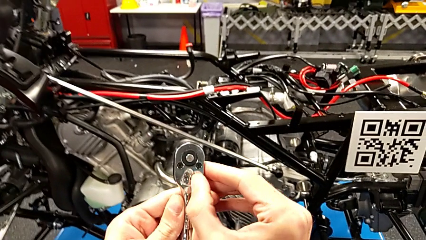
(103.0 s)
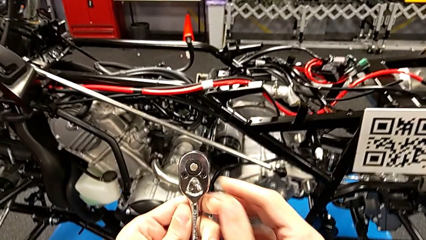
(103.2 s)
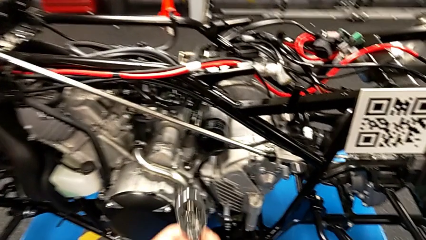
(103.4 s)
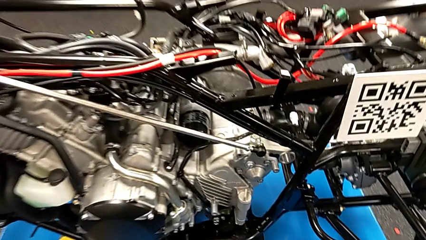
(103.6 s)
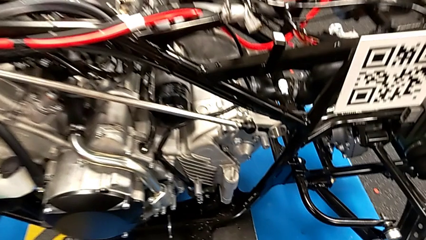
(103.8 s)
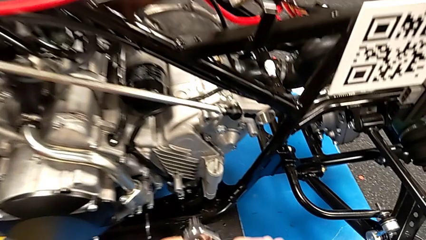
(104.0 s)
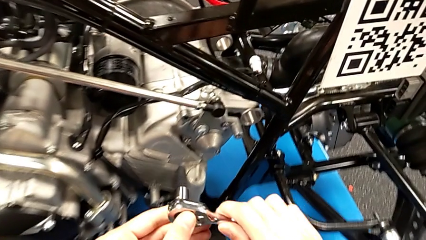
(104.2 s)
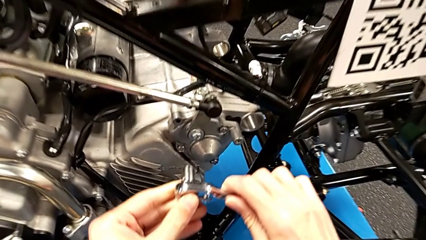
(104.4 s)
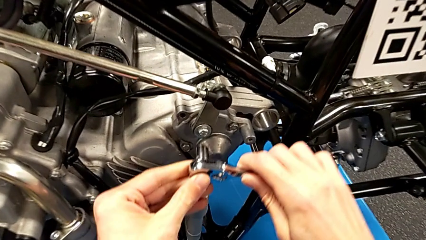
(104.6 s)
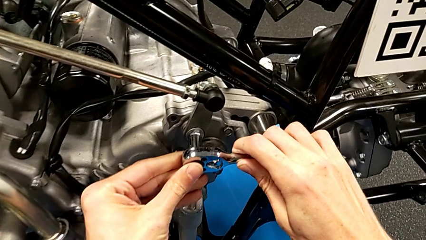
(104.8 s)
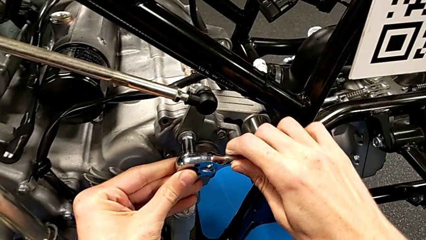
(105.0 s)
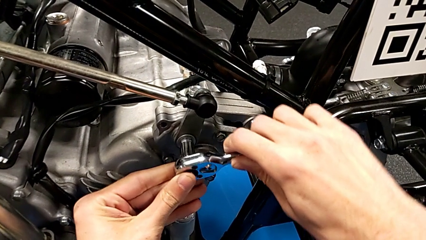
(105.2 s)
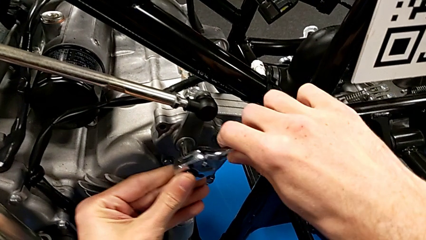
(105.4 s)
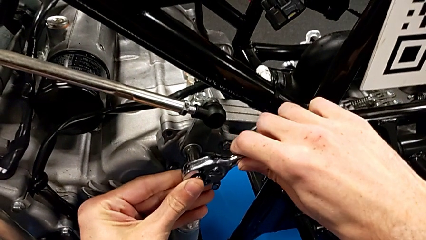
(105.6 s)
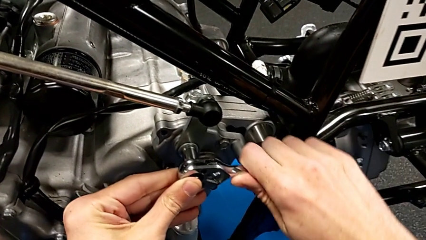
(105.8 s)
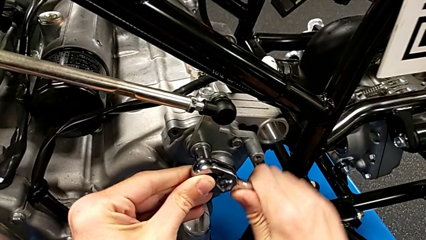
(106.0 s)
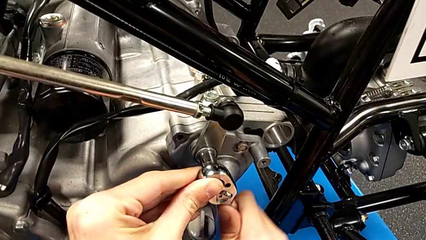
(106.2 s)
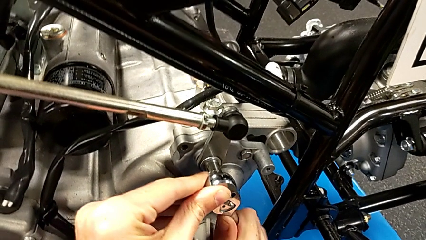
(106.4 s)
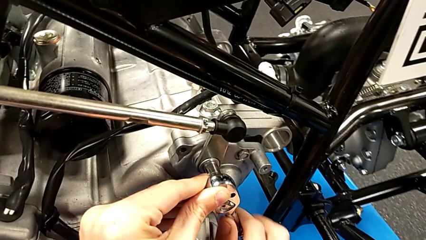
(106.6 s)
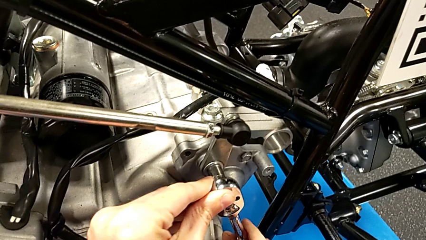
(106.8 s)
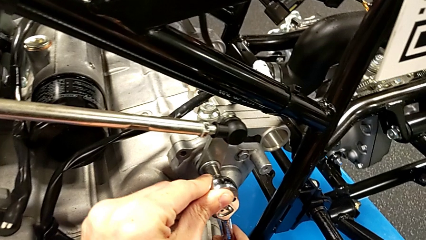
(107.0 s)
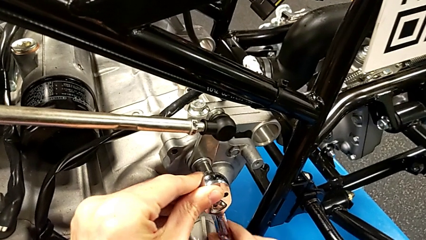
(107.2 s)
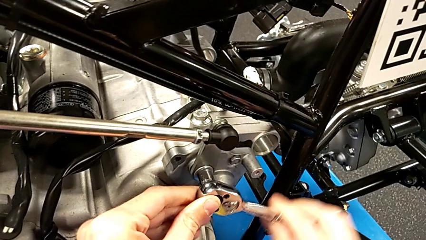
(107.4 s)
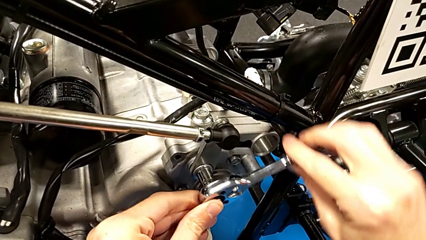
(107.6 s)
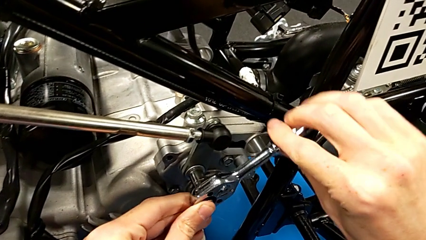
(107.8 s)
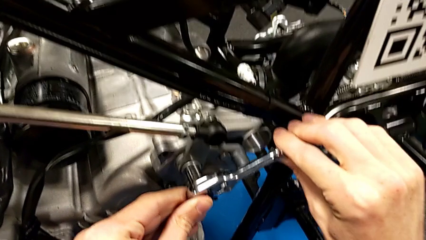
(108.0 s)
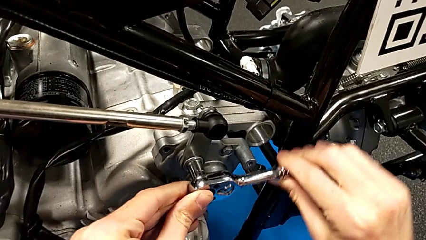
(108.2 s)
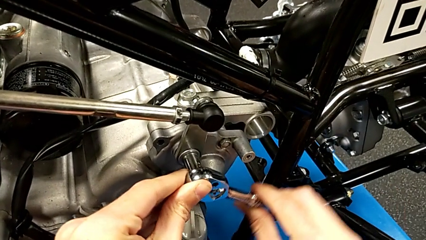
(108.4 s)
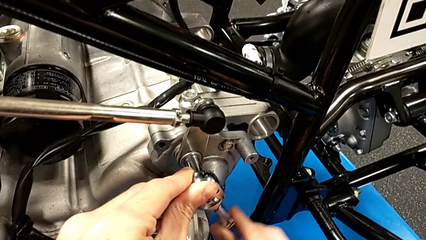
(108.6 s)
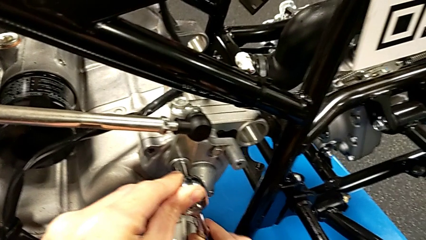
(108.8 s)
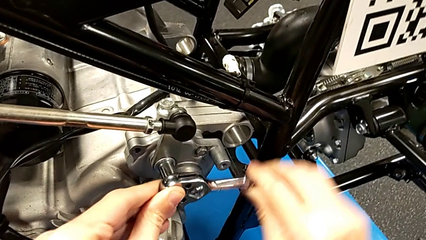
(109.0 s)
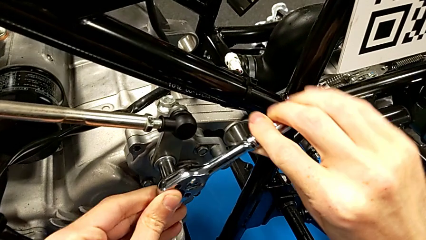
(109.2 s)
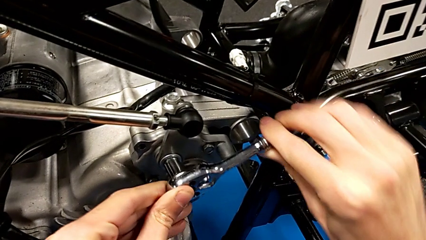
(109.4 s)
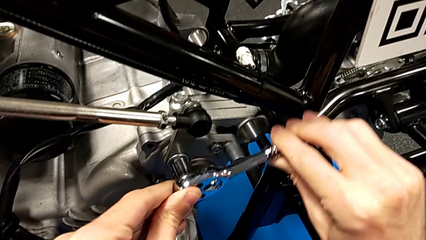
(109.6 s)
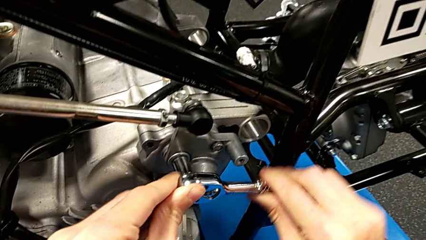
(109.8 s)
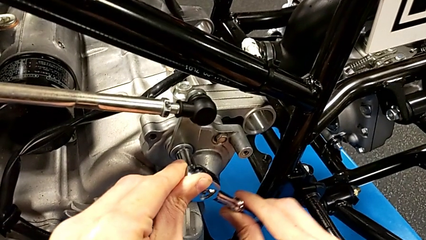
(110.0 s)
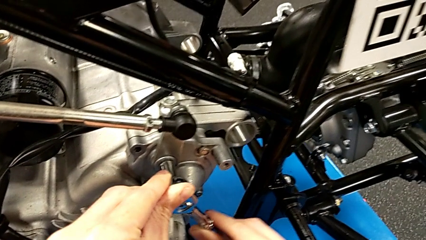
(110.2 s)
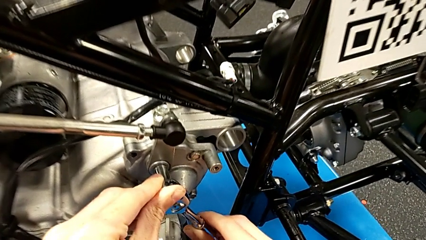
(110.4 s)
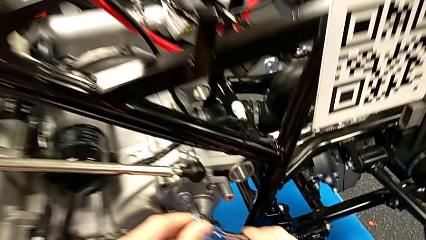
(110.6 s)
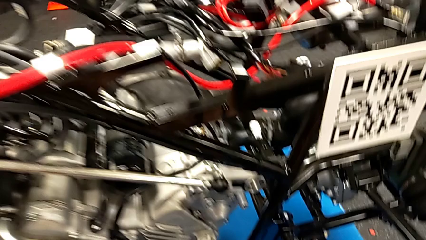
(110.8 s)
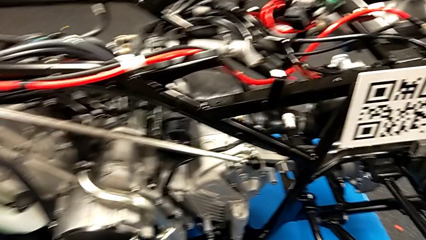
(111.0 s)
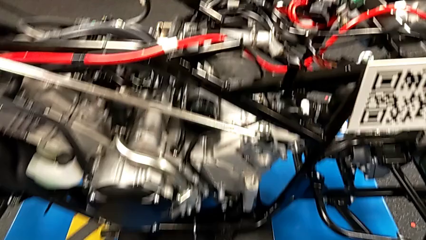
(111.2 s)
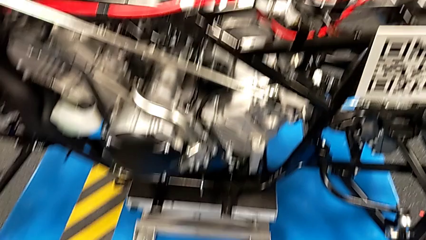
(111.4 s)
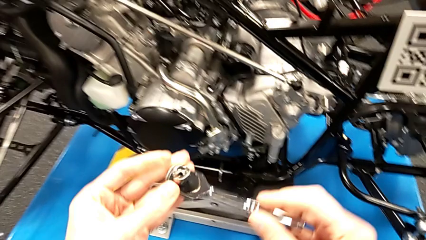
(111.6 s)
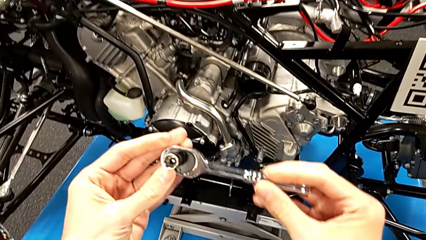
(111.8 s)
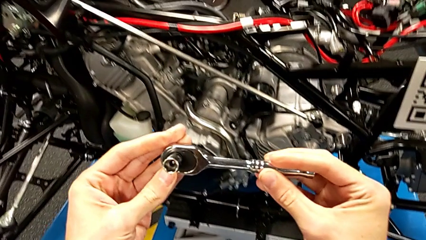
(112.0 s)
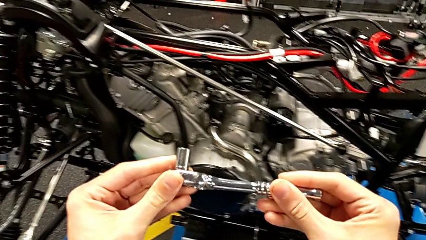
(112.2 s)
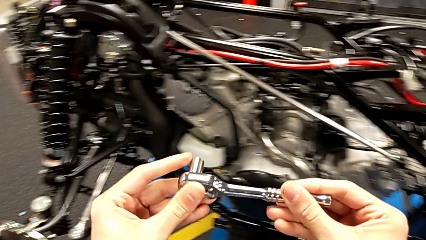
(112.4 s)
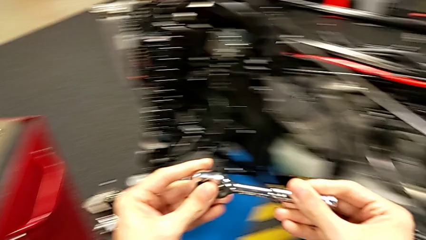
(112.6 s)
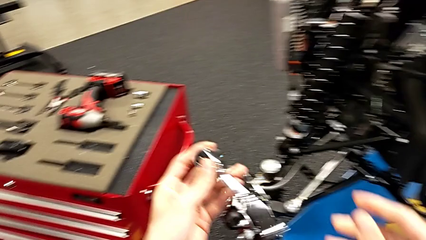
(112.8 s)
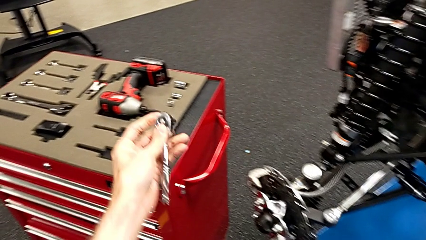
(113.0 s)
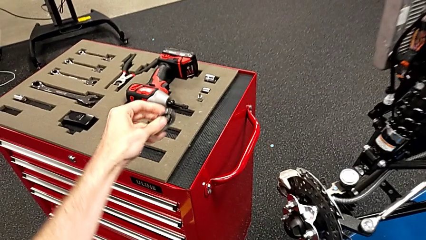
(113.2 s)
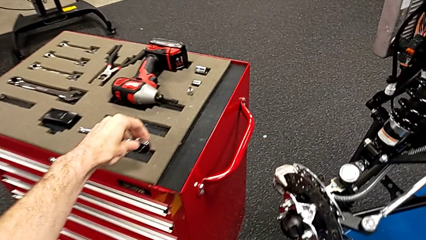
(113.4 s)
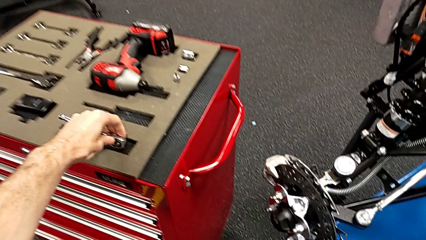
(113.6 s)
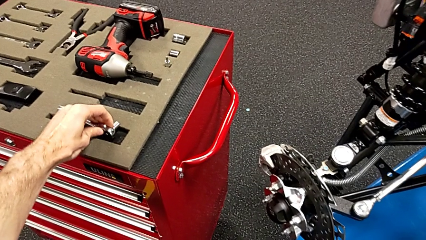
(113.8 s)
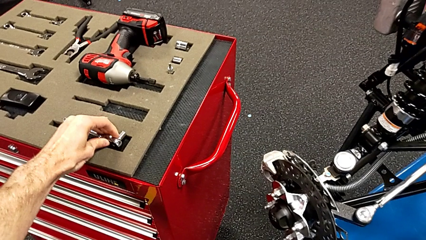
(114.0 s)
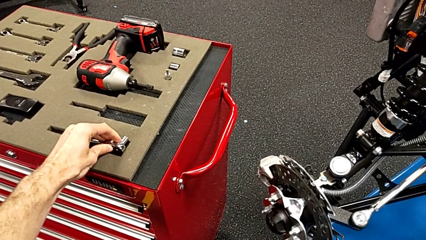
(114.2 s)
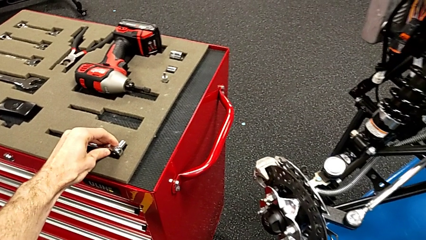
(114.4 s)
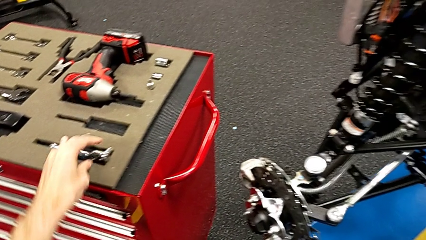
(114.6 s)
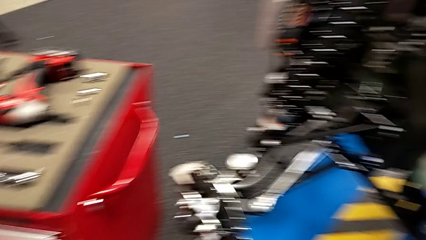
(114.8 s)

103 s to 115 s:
The camera wearer tightens the bolt and washer with a ratchet. They insert the ratchet, screw the bolt, withdraw the ratchet, flip it and place it.

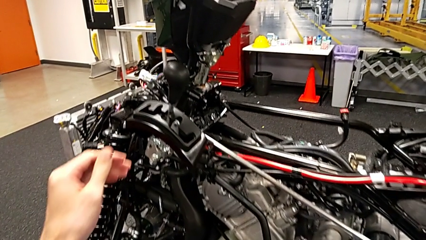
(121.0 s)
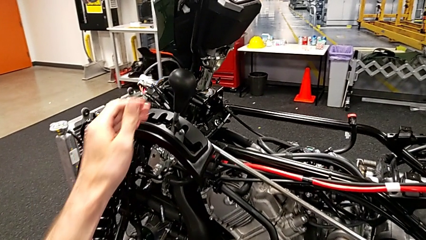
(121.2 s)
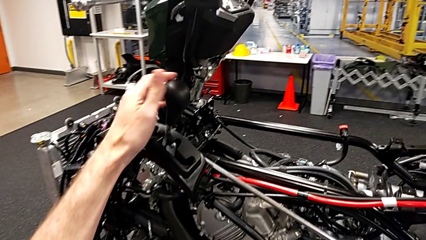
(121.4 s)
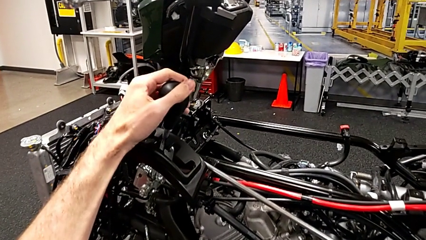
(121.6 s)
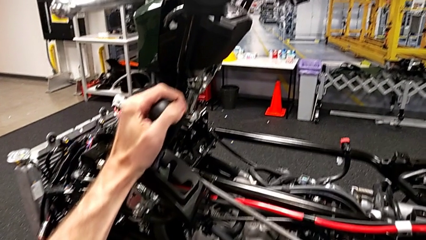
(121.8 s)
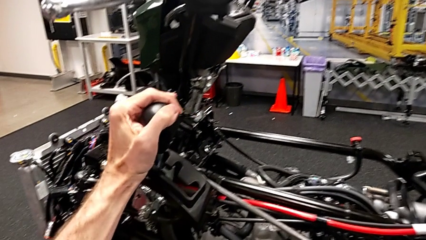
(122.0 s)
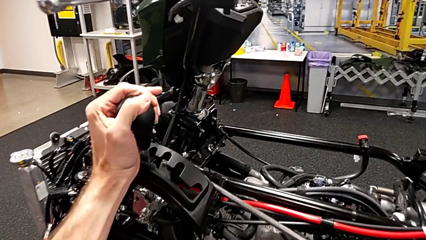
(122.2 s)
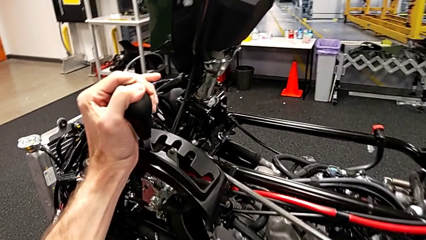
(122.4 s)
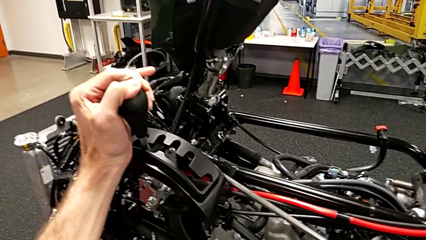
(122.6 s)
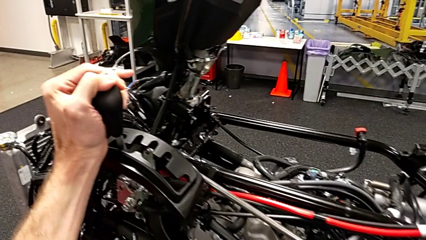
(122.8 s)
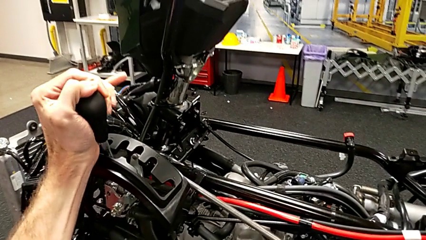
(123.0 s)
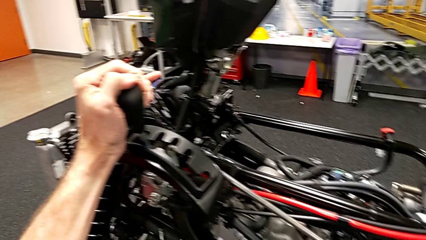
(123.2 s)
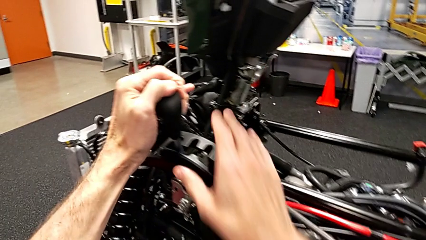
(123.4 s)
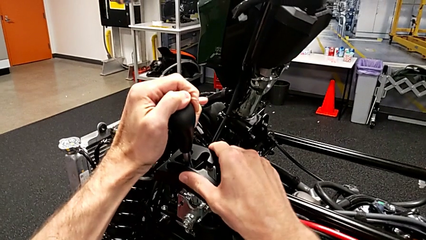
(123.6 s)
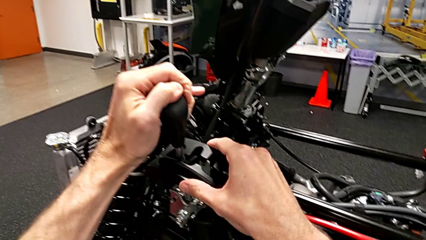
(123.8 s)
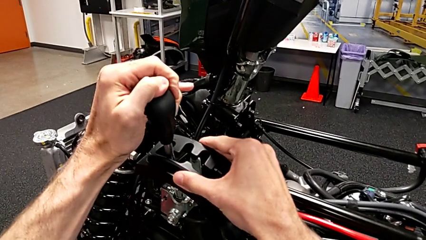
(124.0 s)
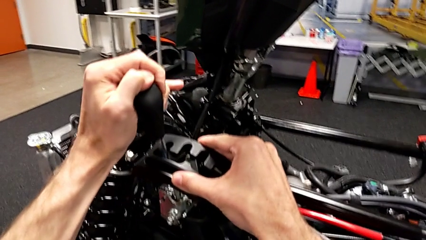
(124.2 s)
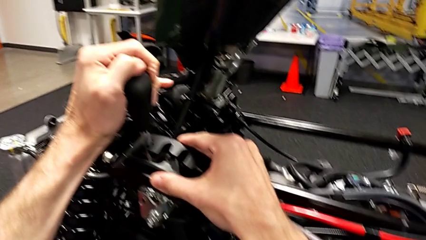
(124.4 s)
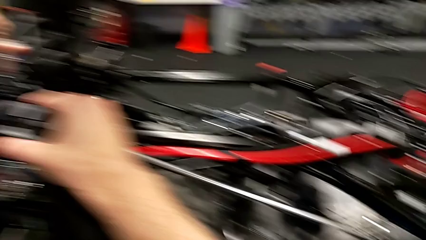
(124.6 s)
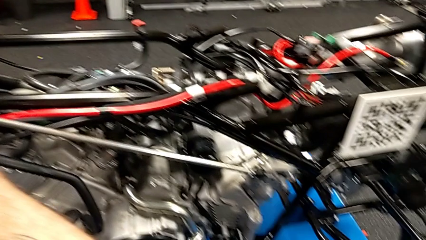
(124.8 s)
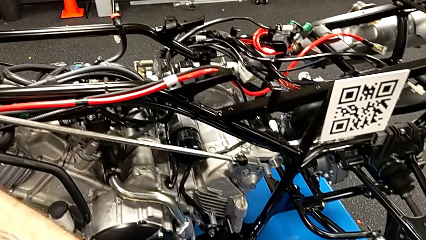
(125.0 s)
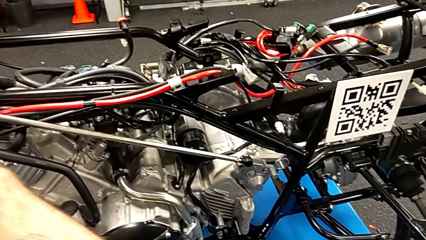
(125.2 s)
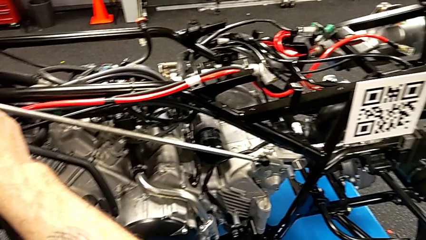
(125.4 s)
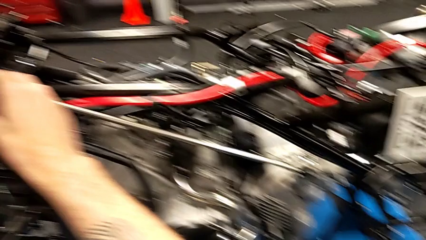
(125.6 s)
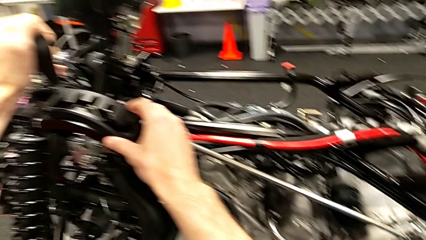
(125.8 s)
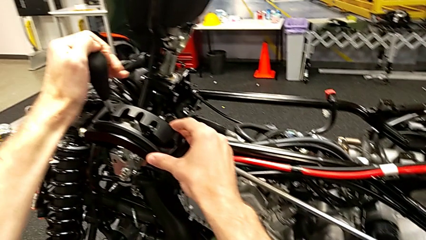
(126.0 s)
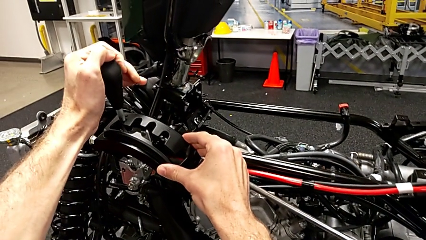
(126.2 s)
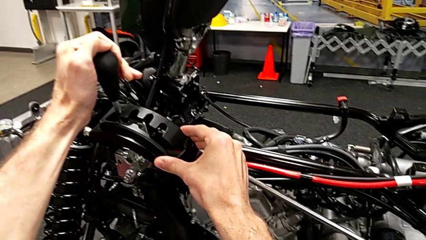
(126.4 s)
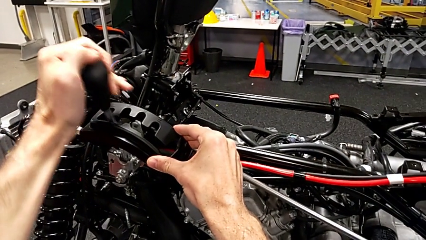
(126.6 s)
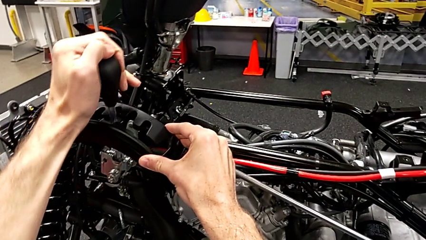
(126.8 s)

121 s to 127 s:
The camera wearer is validating the lever. They grab the lever and begin to shift it.
